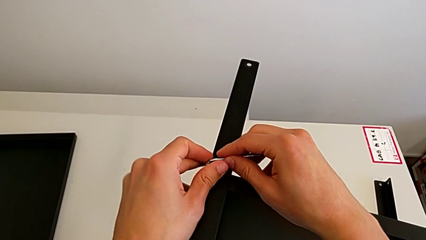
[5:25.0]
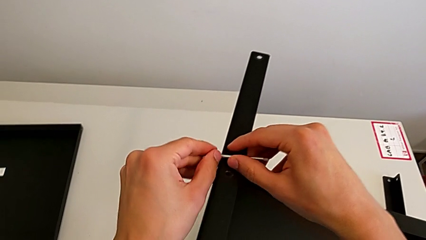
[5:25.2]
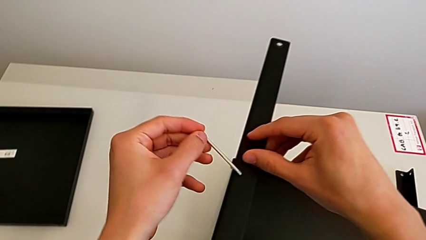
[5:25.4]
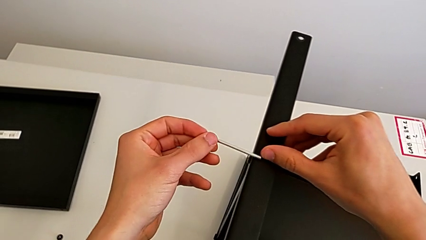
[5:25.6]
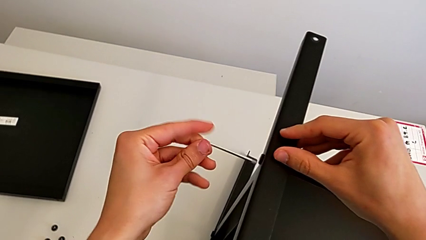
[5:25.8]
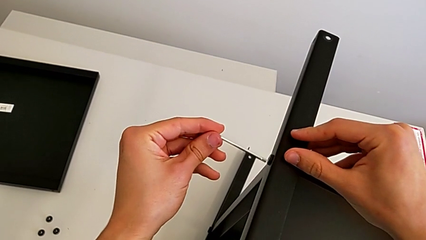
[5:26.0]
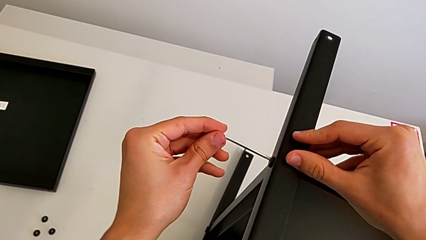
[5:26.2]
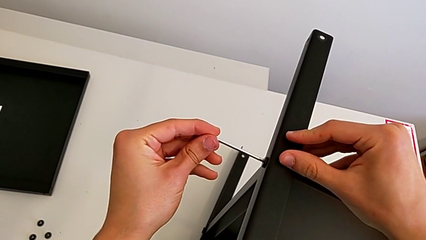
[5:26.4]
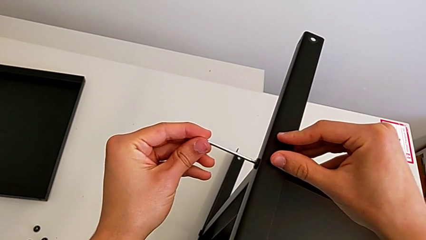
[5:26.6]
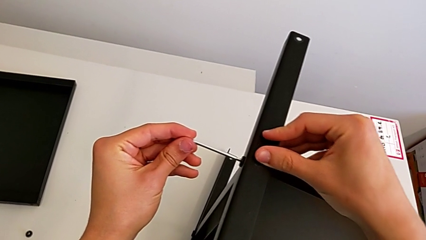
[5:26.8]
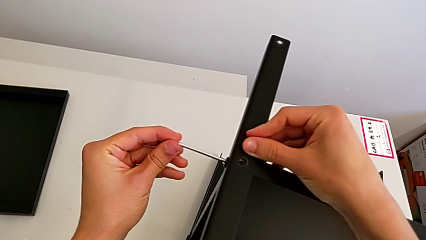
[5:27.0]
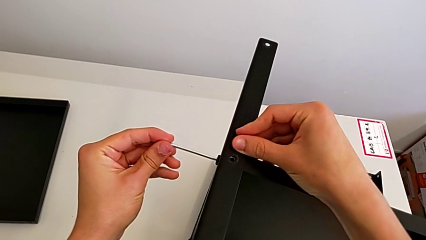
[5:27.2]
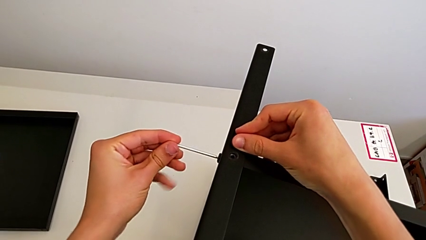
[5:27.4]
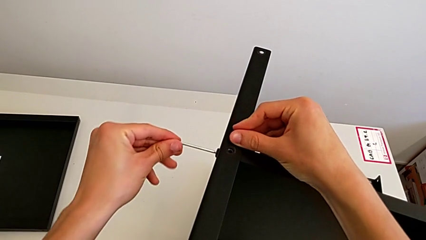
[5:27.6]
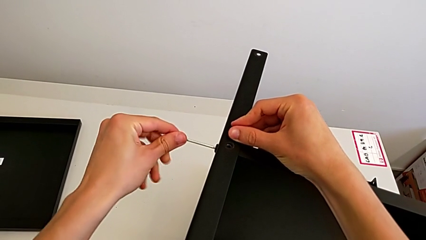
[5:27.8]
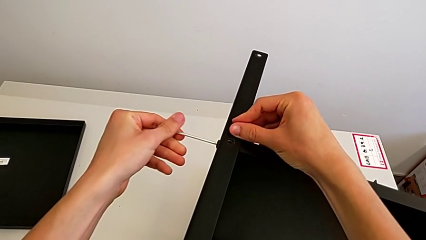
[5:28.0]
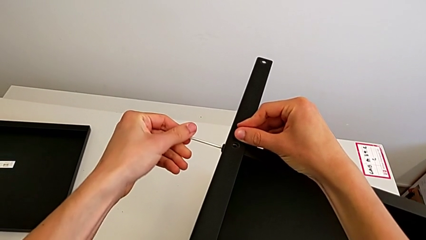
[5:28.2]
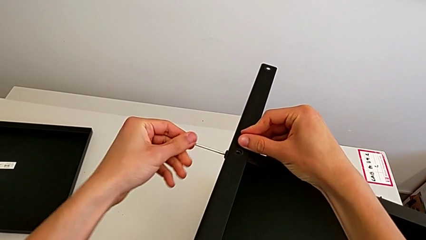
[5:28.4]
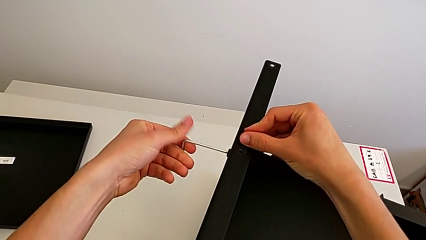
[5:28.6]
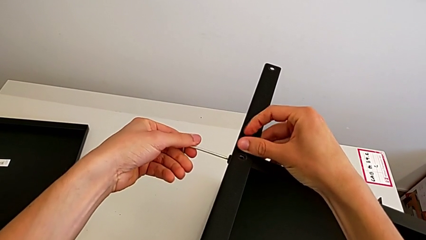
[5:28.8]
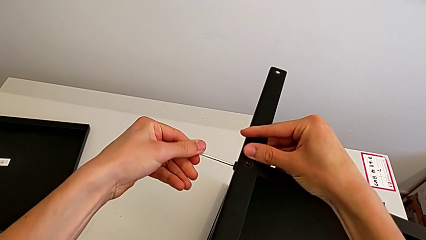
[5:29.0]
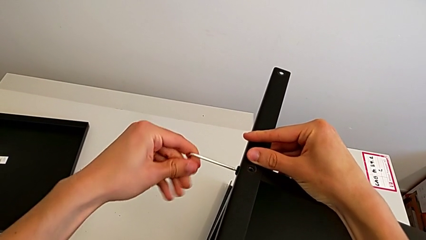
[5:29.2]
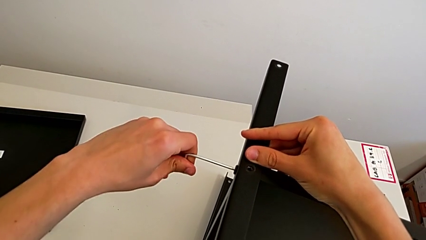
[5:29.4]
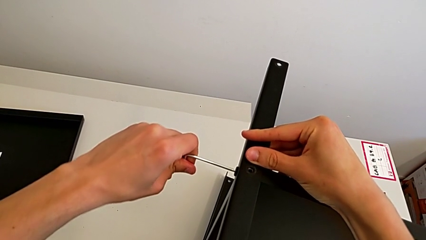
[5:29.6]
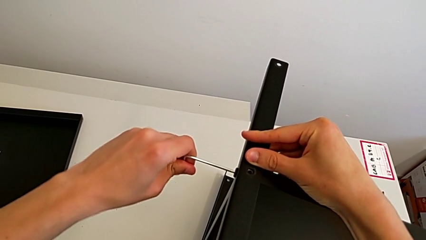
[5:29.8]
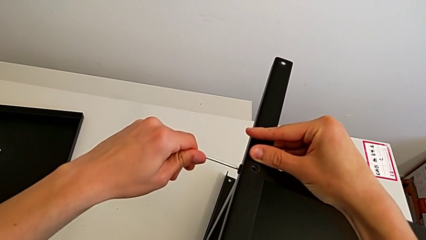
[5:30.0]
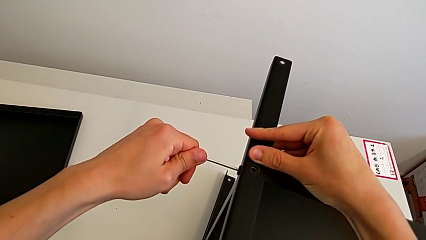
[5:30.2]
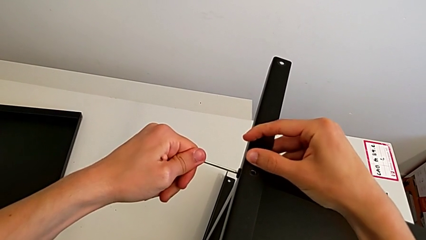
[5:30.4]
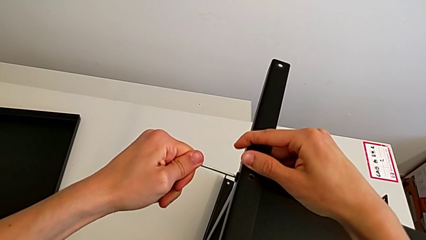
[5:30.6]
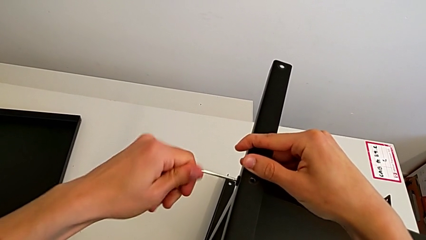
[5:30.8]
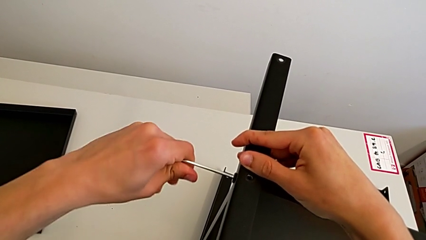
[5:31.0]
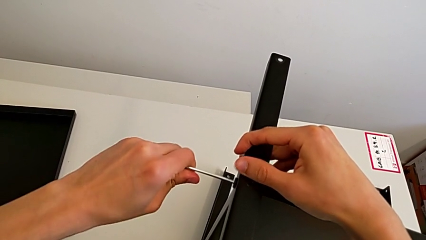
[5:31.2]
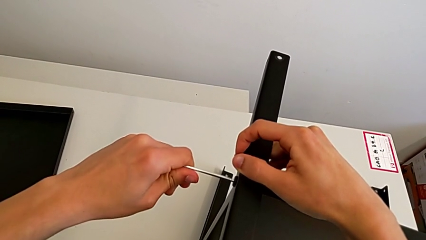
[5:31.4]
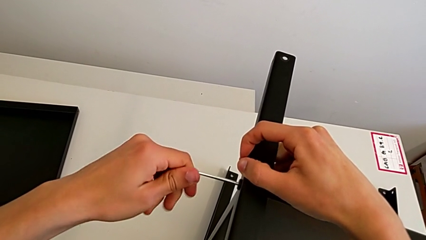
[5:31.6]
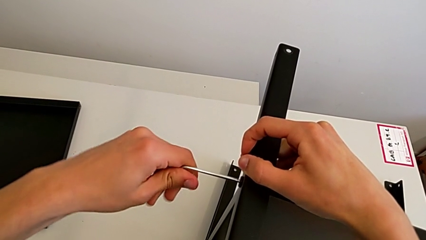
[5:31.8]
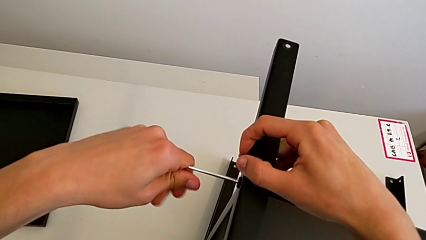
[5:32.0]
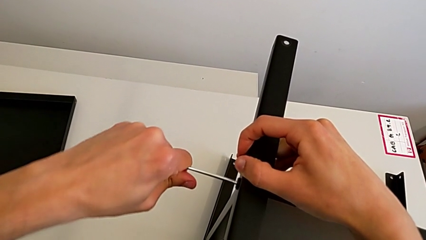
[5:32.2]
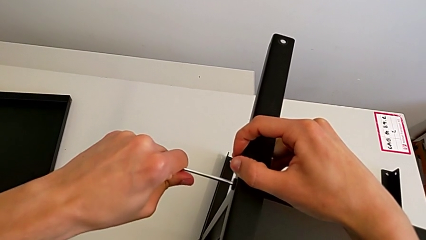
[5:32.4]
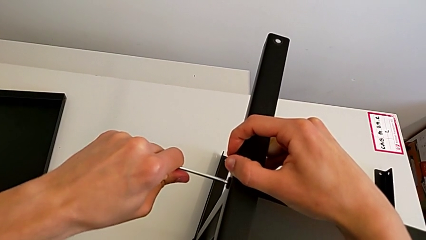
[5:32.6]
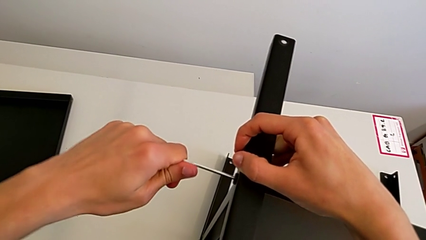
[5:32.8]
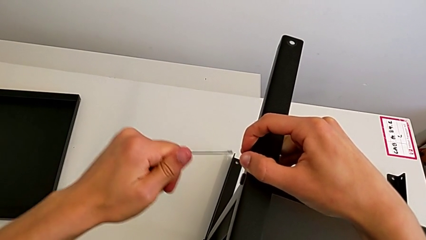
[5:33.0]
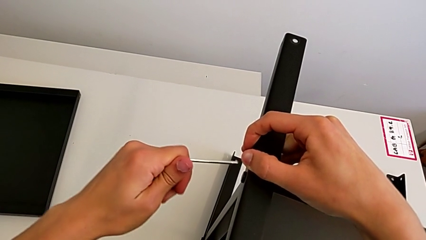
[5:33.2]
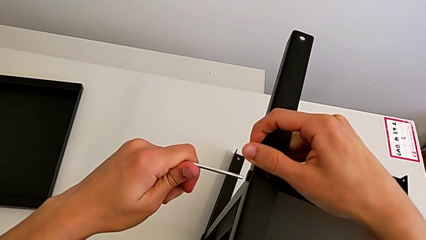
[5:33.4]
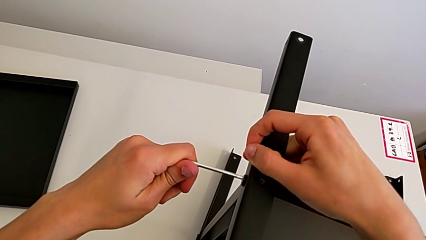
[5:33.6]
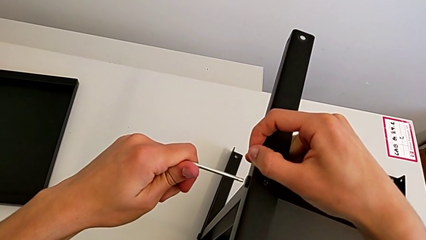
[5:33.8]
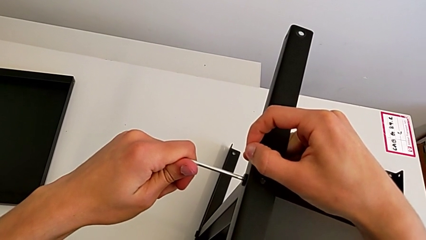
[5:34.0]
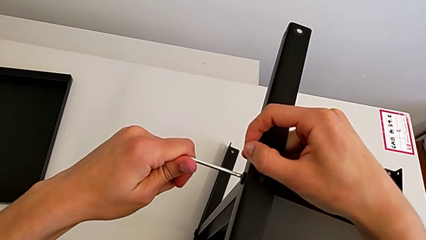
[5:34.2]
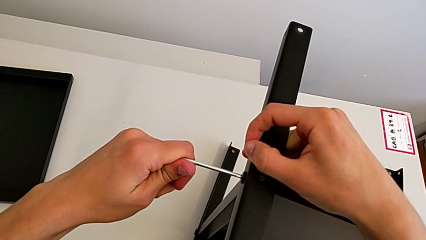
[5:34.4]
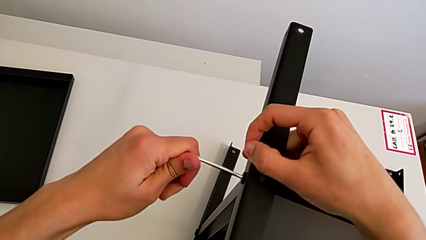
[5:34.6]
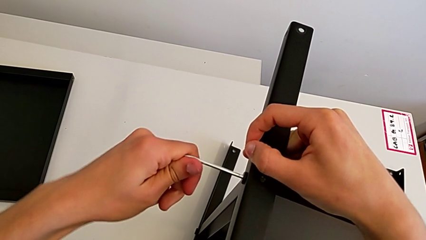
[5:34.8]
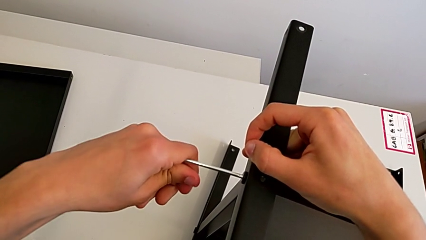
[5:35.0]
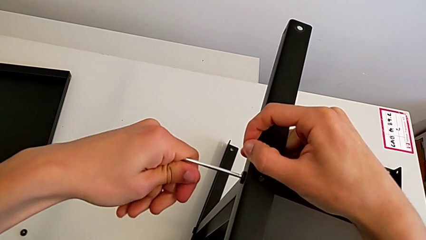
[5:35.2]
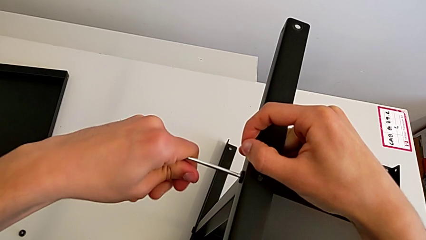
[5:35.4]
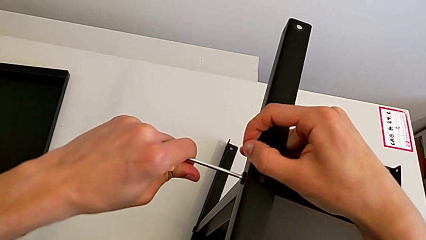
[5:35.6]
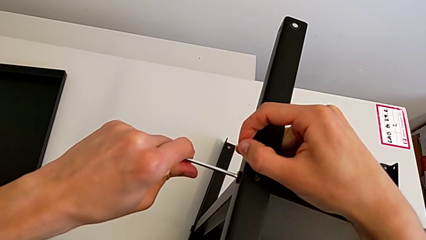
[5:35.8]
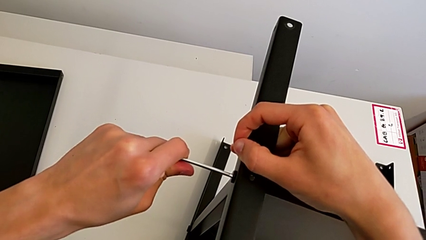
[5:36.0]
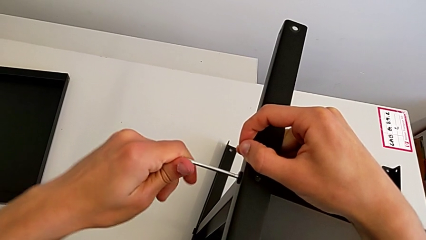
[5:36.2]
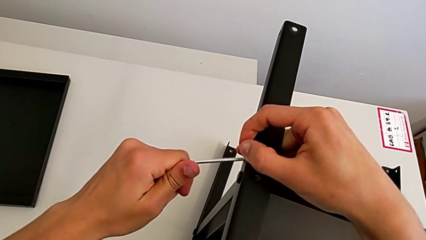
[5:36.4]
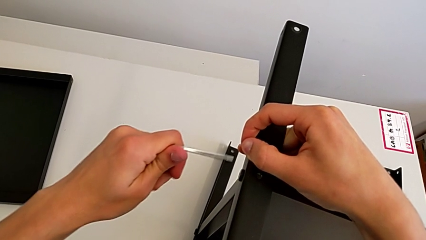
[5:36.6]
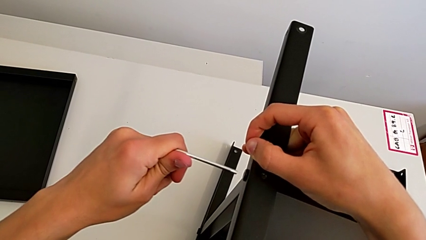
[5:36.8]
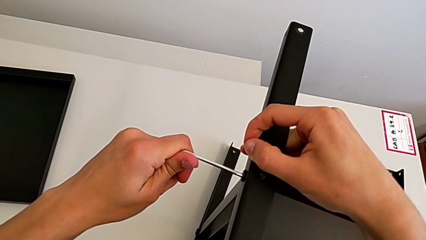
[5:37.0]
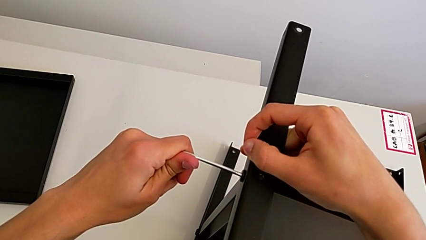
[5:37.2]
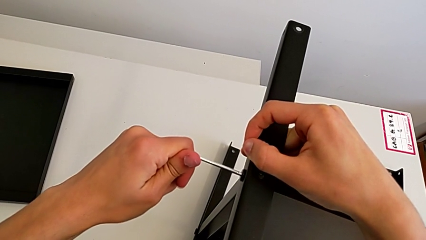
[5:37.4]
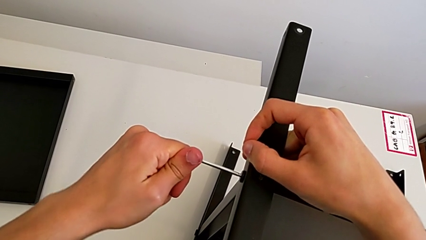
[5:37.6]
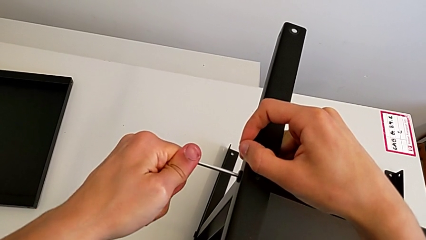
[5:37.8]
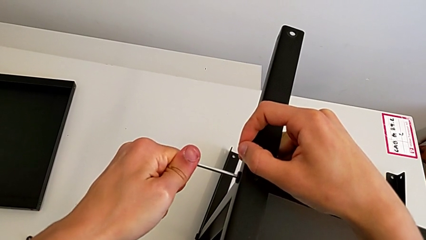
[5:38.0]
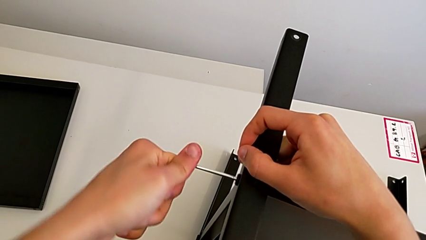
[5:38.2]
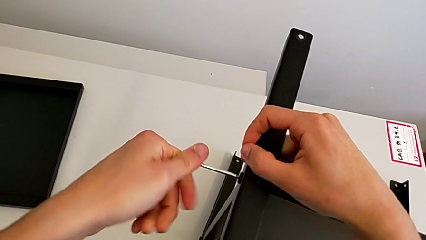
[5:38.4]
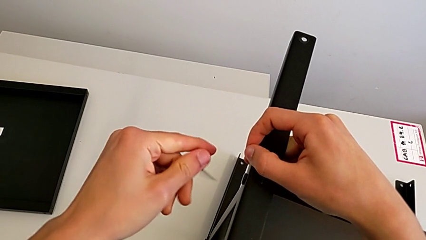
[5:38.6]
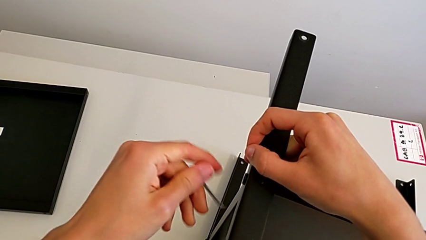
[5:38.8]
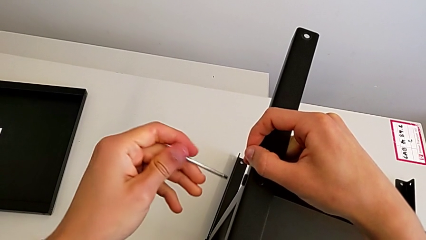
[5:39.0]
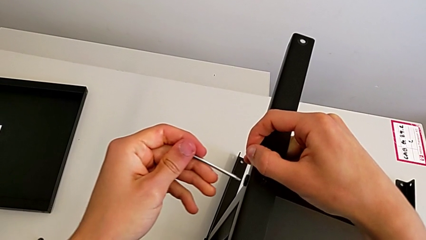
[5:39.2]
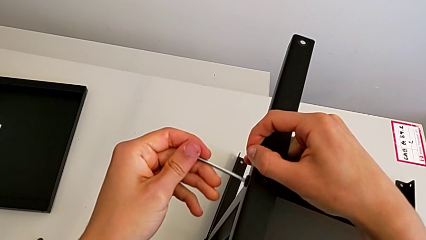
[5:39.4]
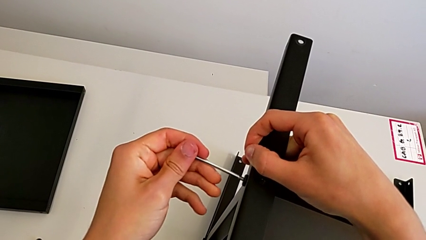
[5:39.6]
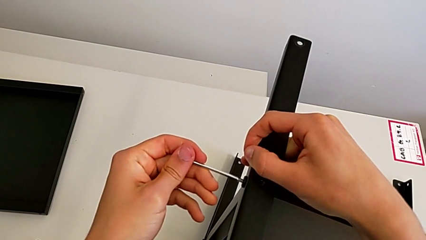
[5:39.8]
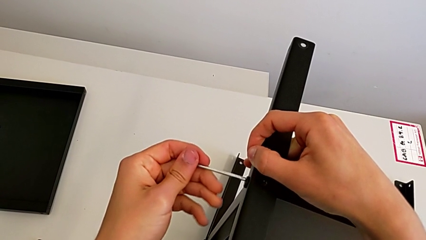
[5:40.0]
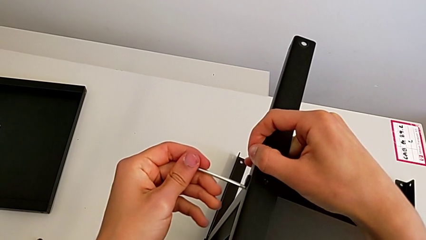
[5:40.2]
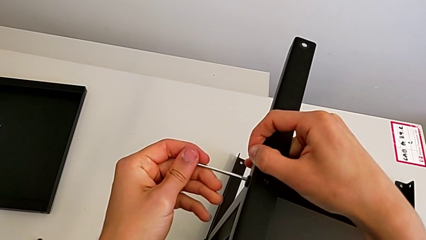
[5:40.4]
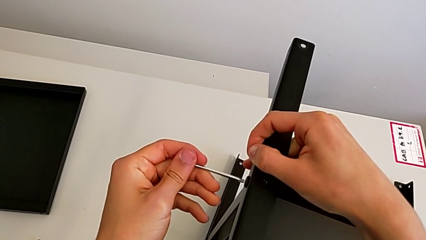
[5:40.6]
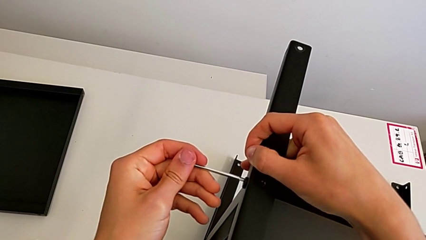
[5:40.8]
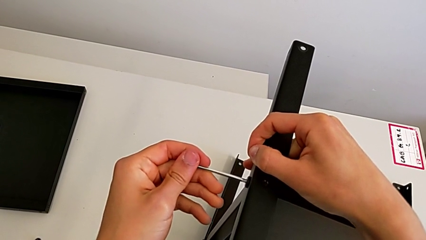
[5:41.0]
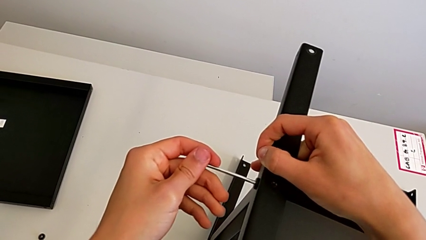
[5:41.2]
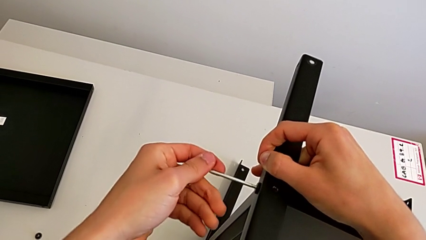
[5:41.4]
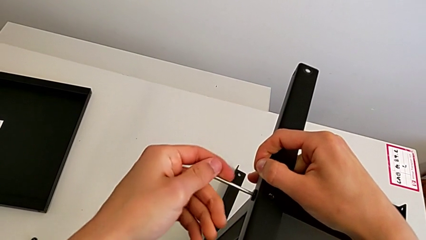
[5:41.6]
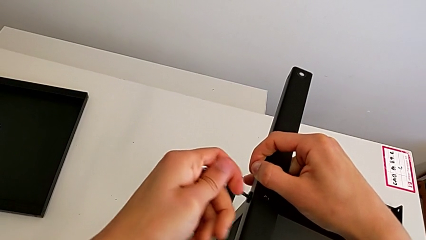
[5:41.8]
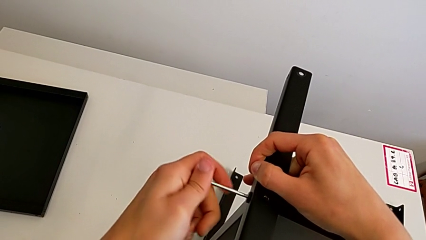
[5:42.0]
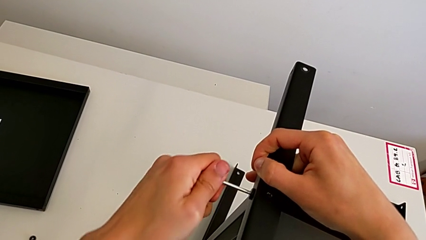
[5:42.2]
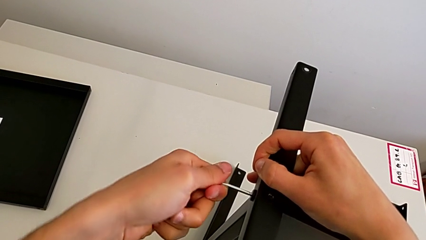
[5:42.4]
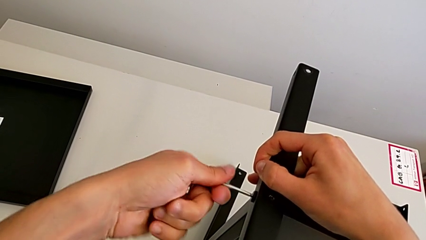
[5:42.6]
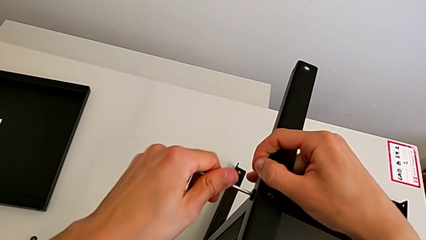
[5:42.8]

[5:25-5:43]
The camera wearer is unscrewing the sixth screw on the shelf. They insert the Allen wrench.
